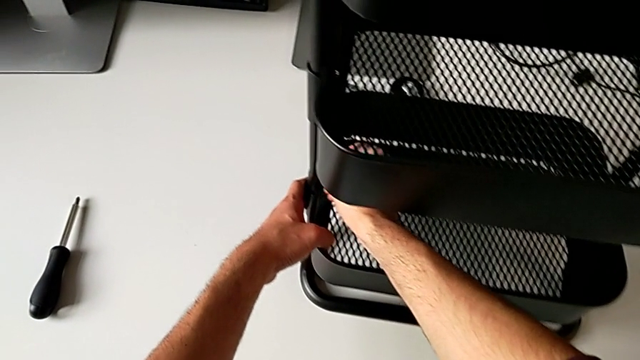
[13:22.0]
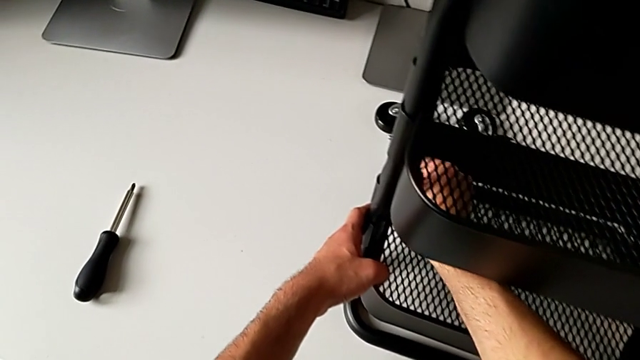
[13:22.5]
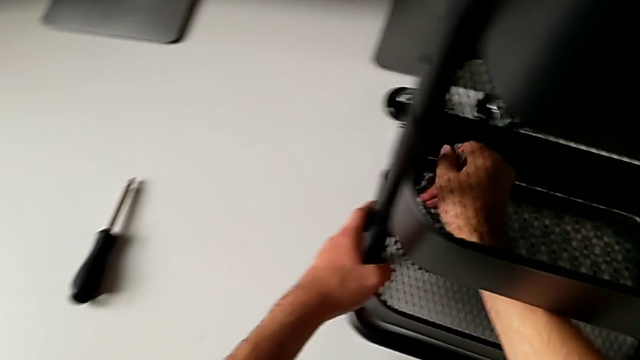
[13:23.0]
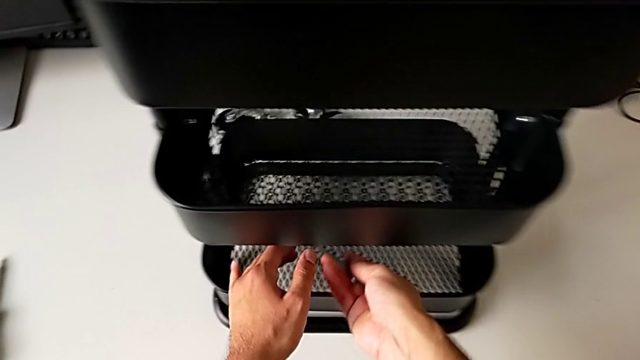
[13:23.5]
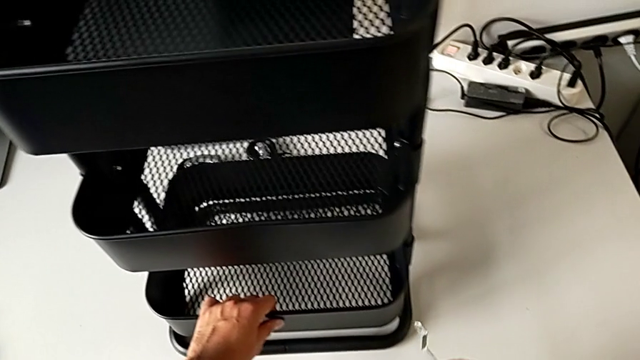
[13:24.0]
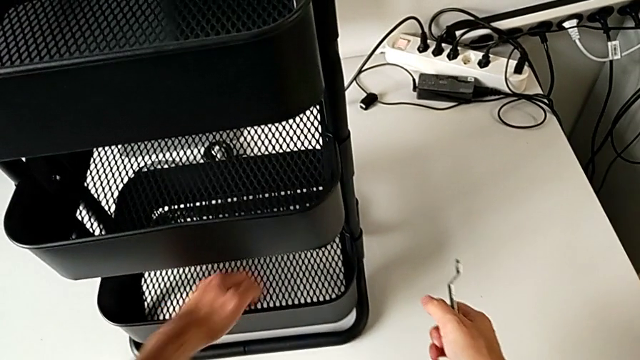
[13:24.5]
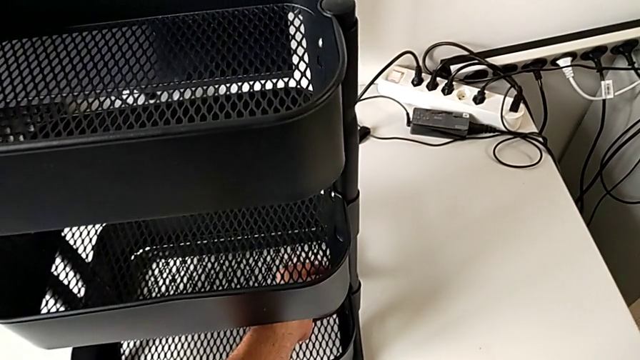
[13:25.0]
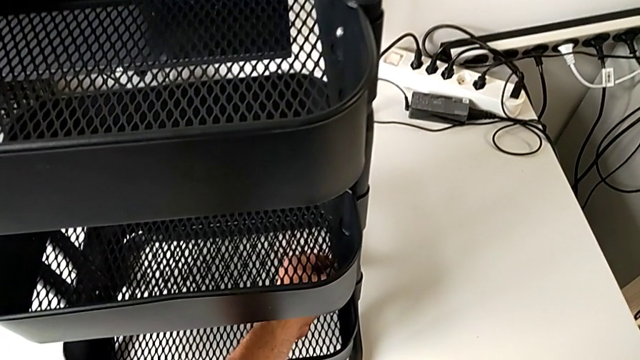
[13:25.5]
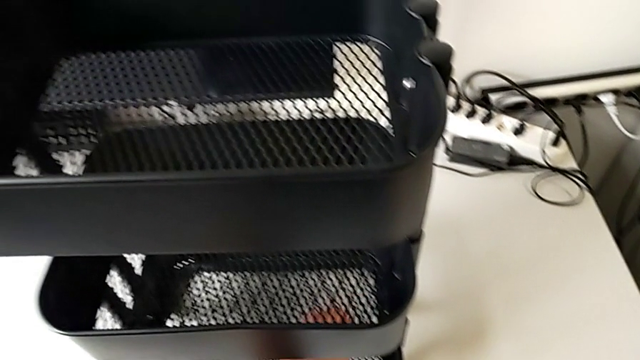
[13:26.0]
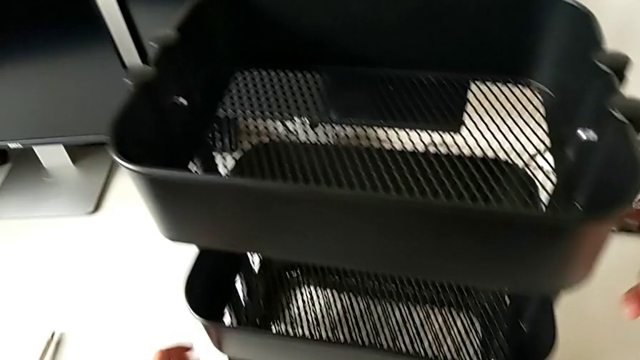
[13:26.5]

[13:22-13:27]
The camera wearer is tightening the brackets. They screw the hexagon cap nut, grab it and screw it.

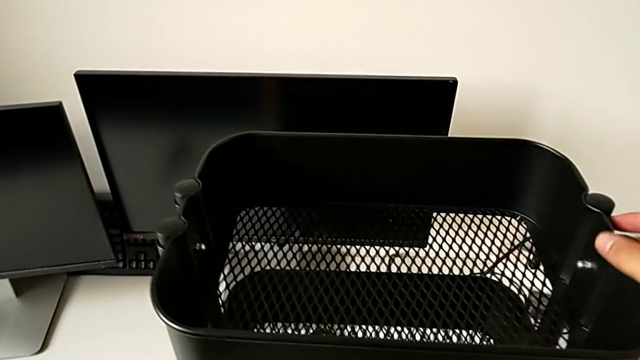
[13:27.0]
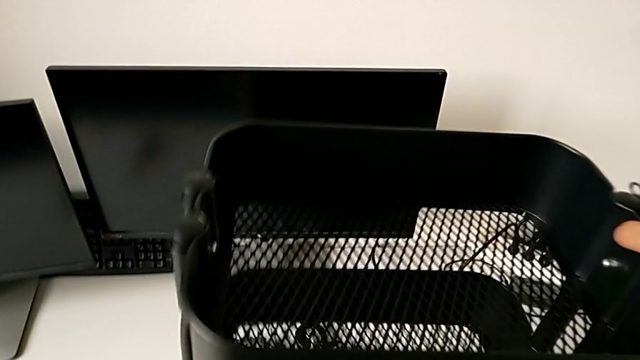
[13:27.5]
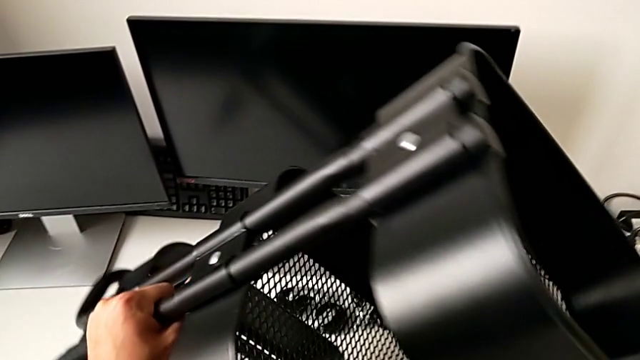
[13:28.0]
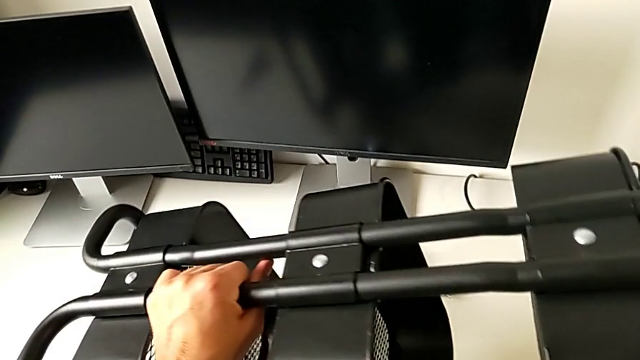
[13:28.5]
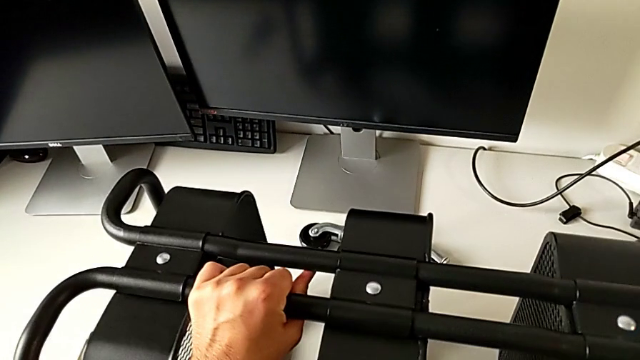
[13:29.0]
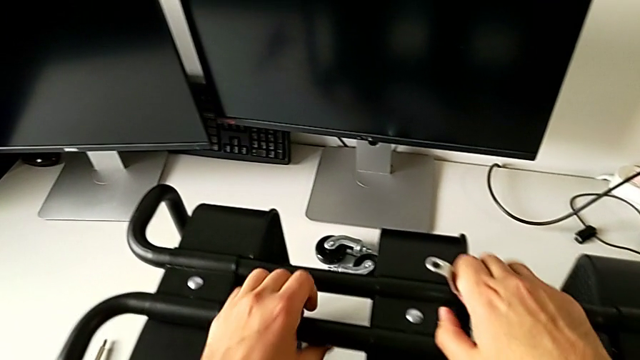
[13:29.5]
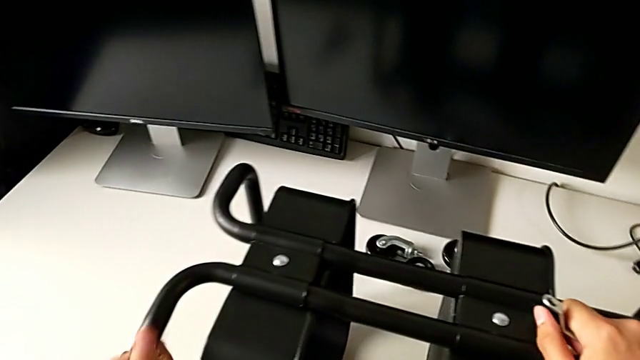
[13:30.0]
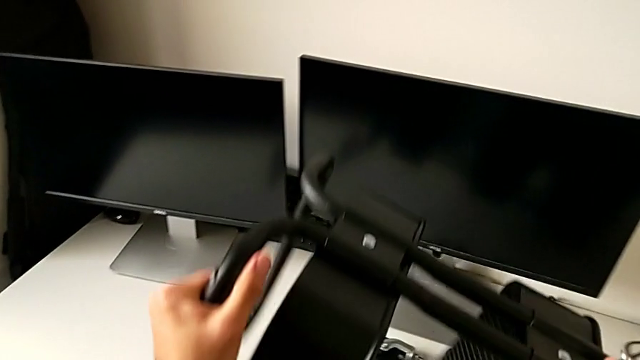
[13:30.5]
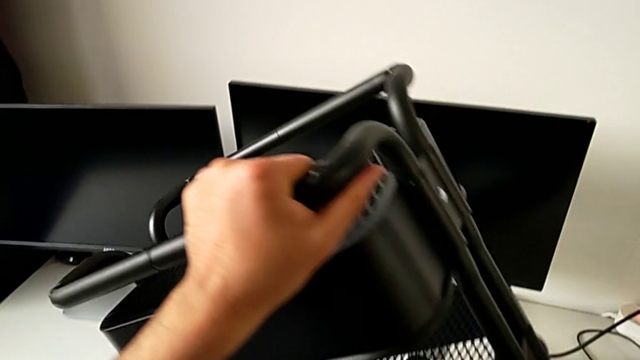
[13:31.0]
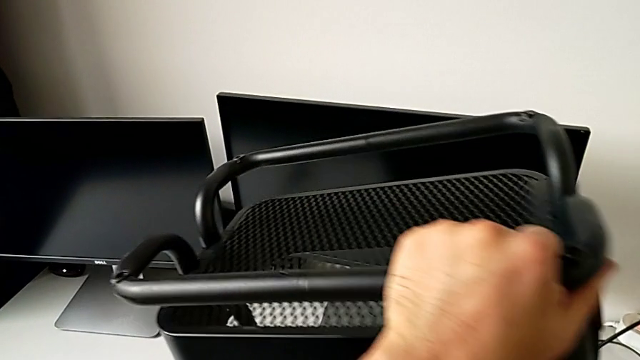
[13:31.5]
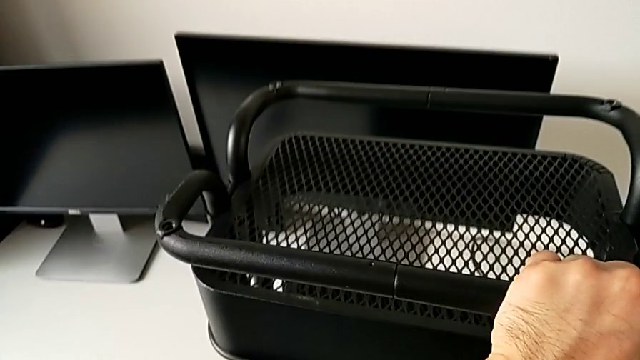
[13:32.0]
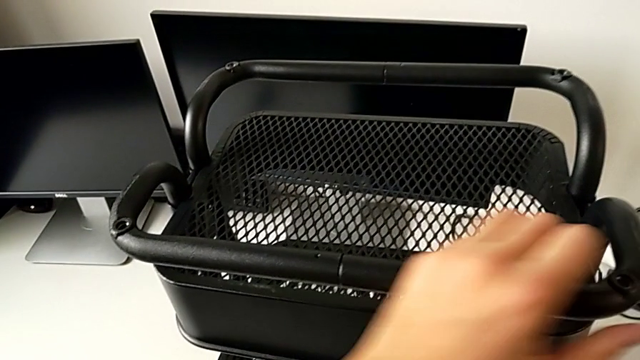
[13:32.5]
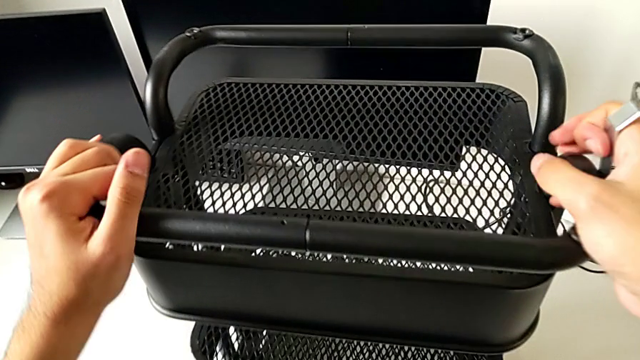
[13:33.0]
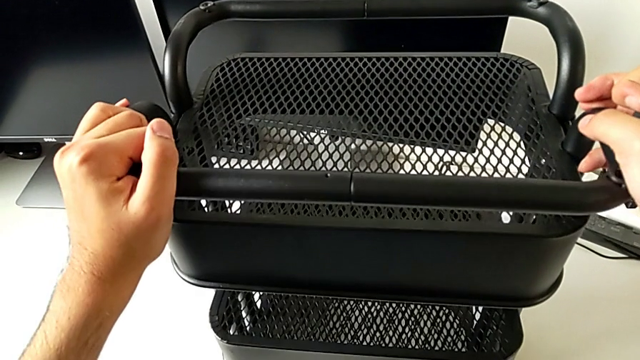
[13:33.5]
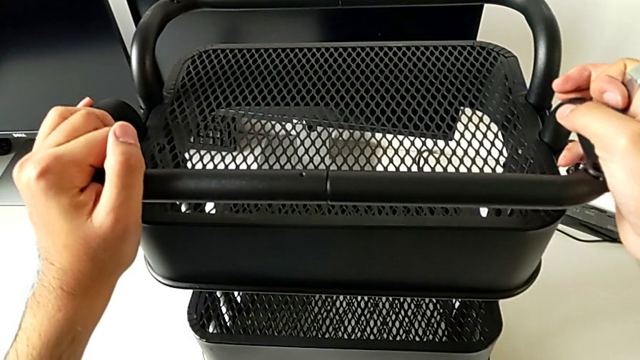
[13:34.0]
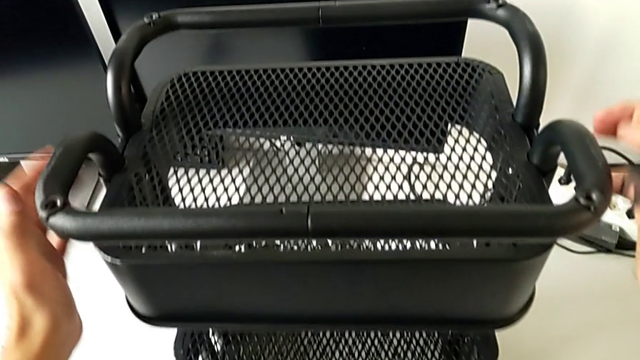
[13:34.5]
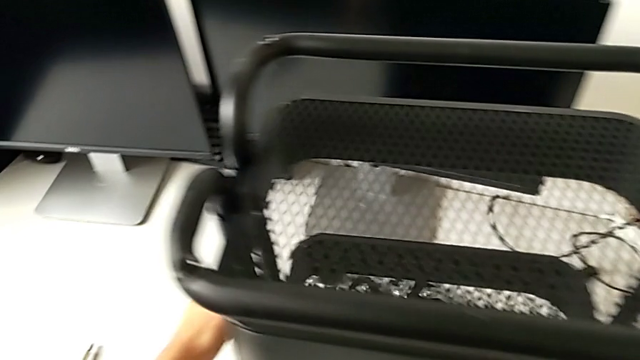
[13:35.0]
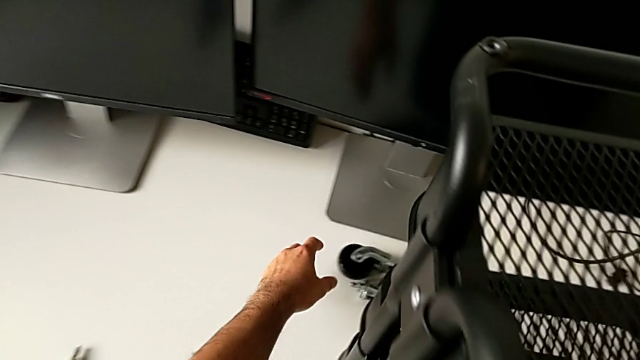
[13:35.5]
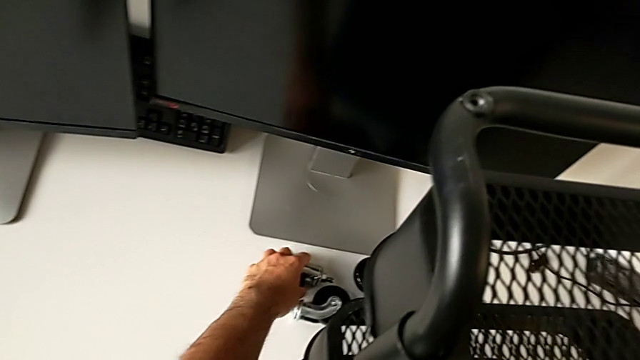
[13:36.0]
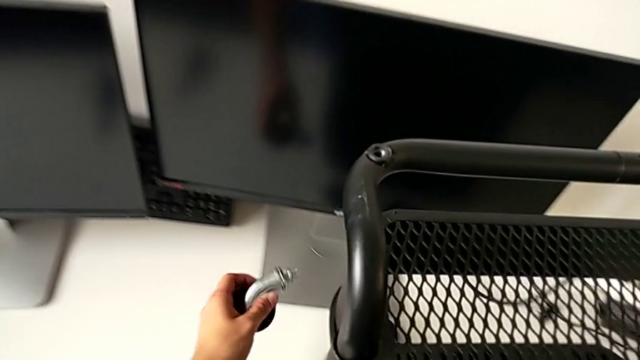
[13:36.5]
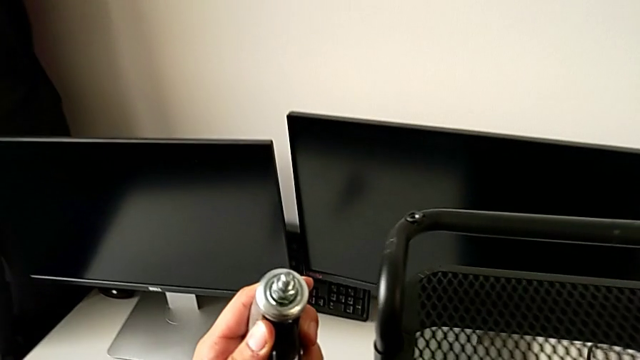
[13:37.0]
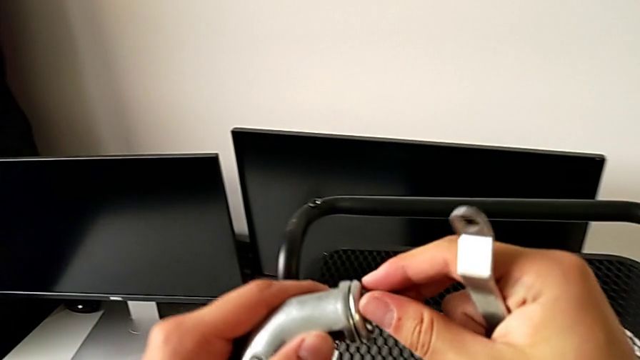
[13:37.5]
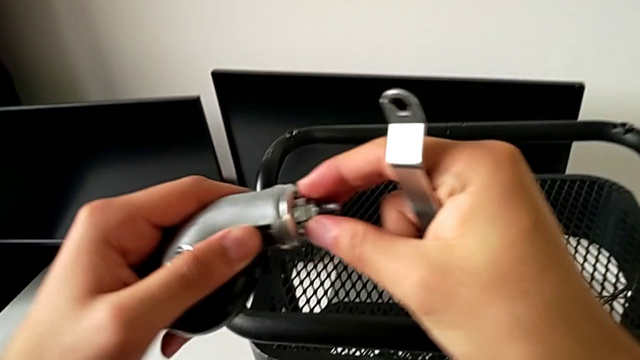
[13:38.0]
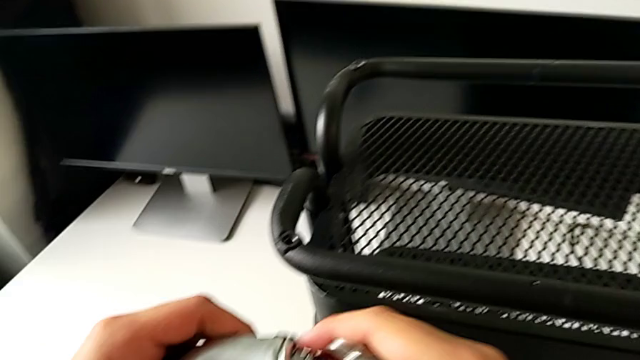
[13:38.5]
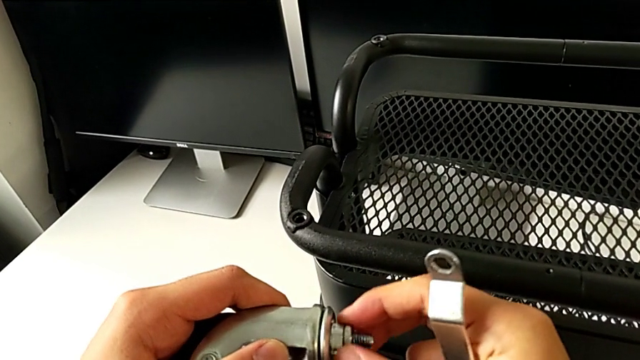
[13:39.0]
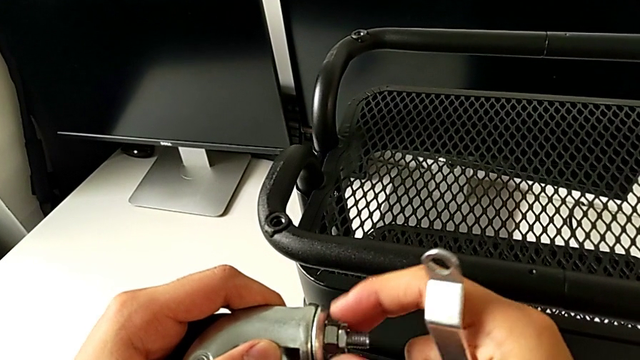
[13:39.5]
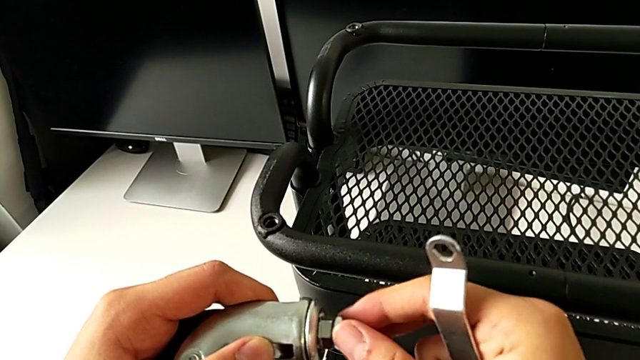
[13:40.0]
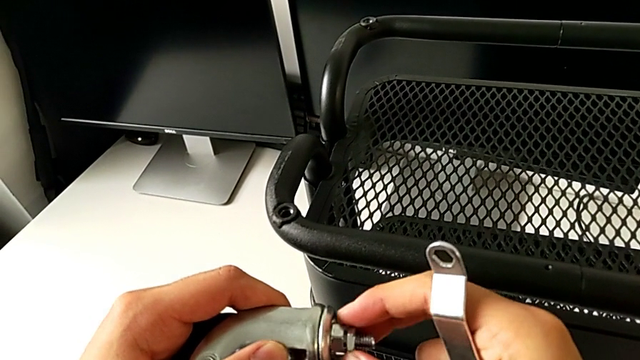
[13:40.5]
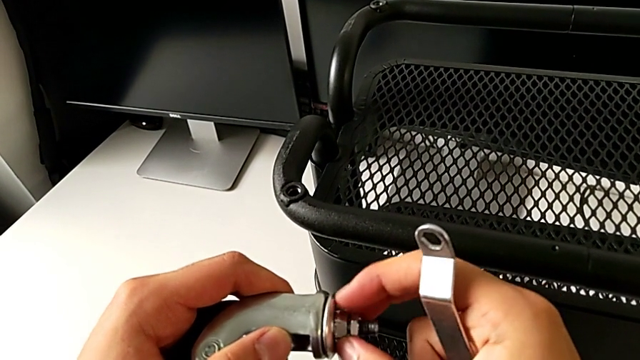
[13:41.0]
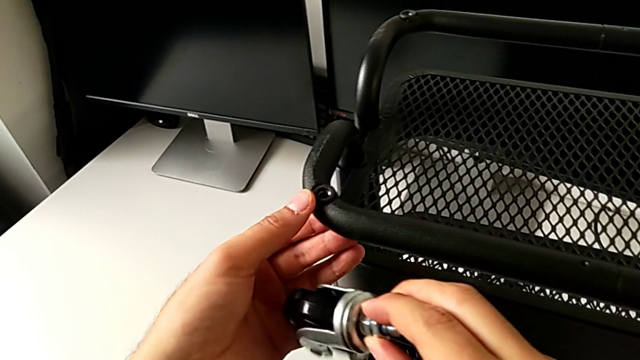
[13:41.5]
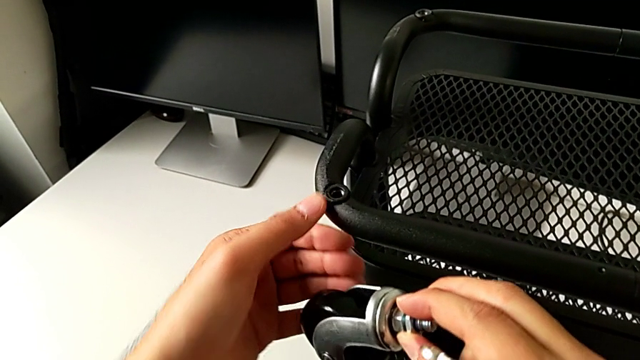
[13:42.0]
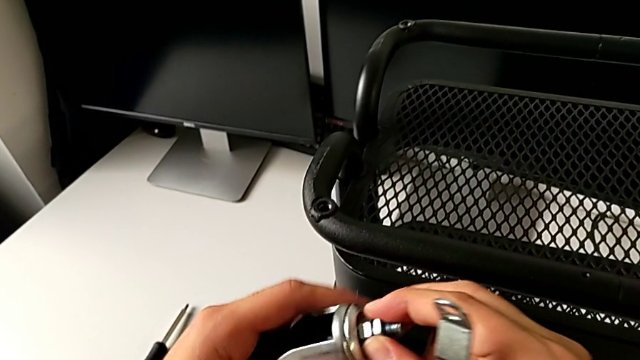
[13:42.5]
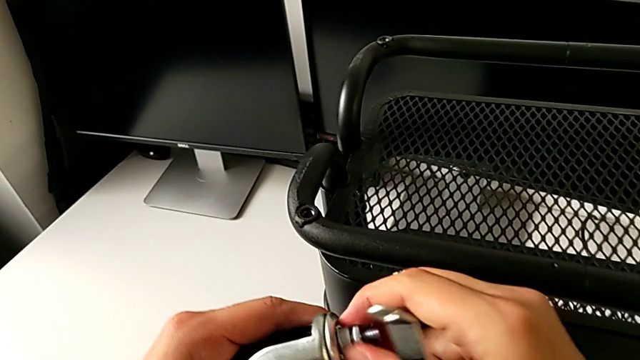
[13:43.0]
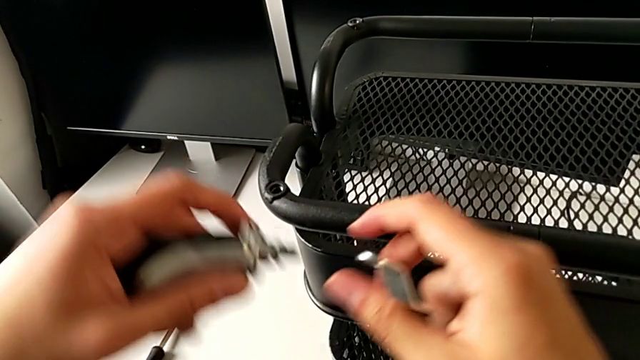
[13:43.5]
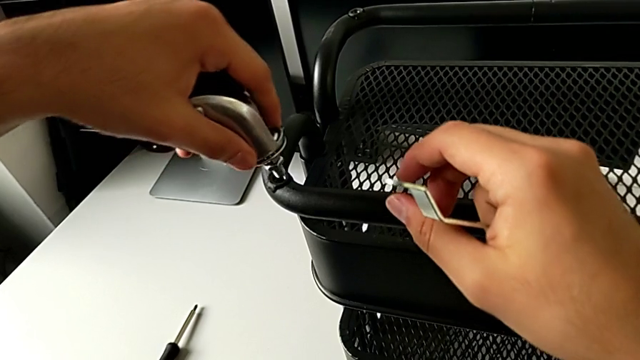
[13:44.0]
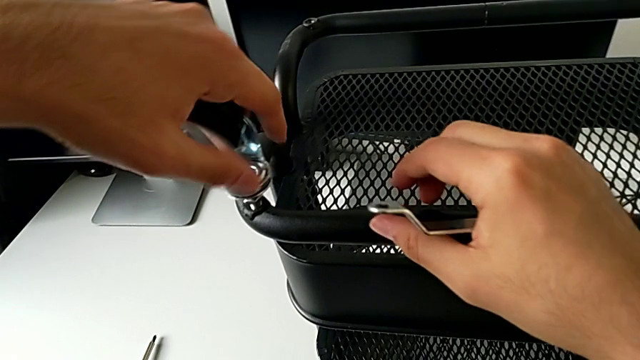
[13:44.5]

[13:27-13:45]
The camera wearer is screwing the wheels of the rolling cart. They lift the utility cart, inspect it, grab the wheel, wrongly unscrew the hexagon cap nut, screw it and insert the wheel.
